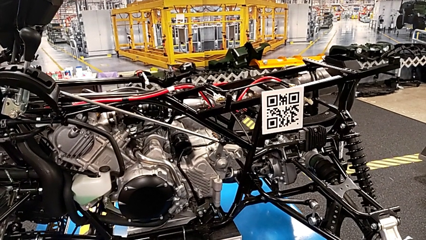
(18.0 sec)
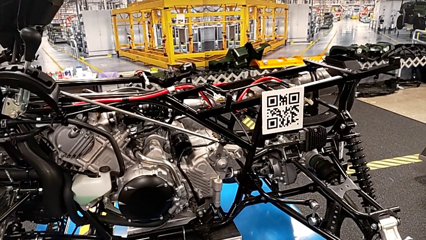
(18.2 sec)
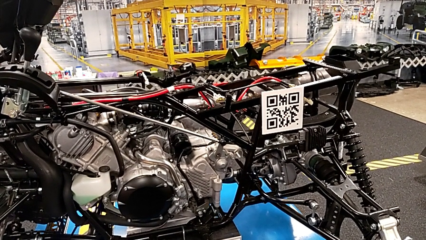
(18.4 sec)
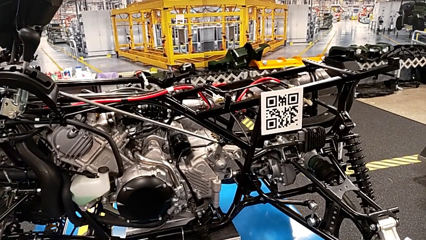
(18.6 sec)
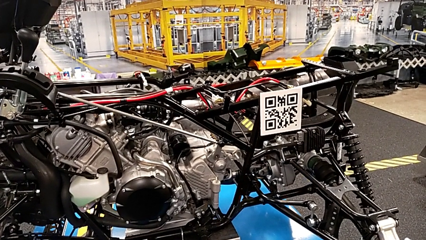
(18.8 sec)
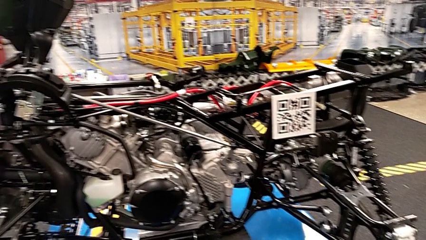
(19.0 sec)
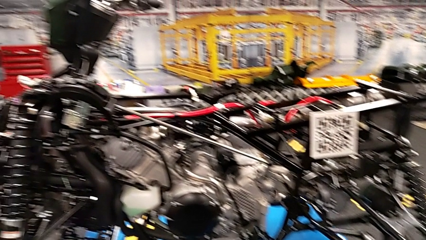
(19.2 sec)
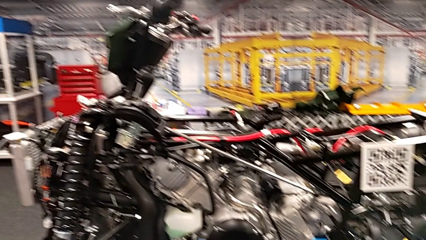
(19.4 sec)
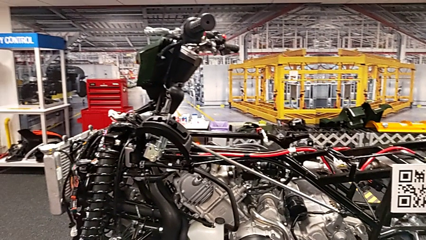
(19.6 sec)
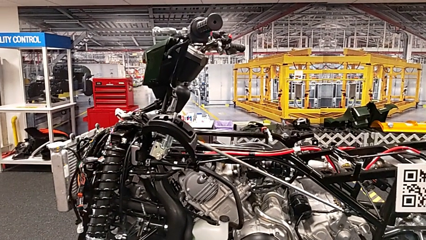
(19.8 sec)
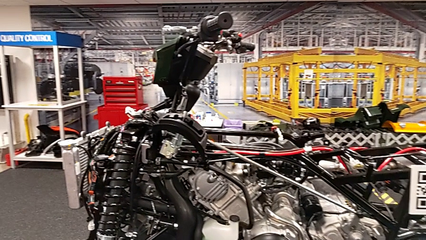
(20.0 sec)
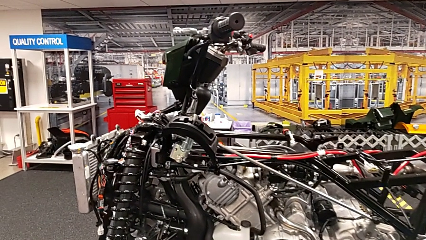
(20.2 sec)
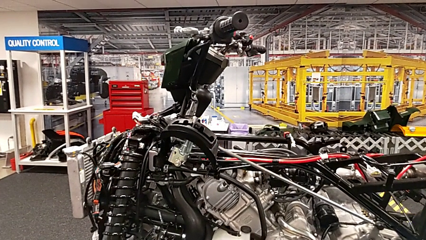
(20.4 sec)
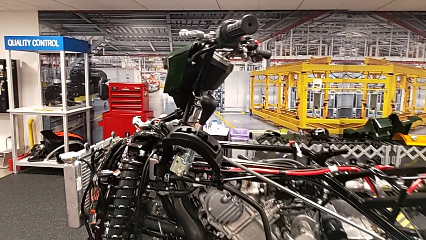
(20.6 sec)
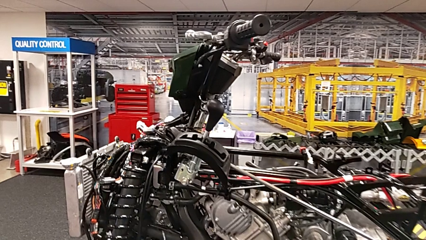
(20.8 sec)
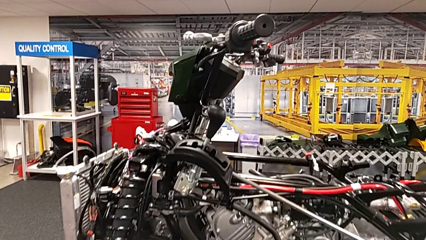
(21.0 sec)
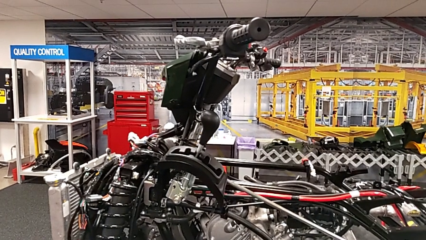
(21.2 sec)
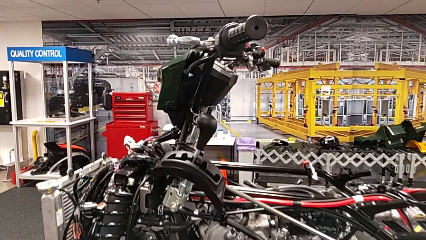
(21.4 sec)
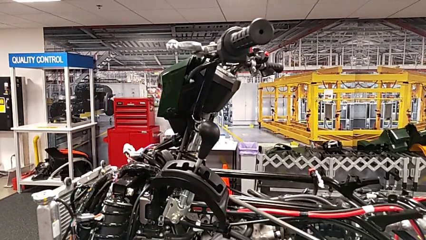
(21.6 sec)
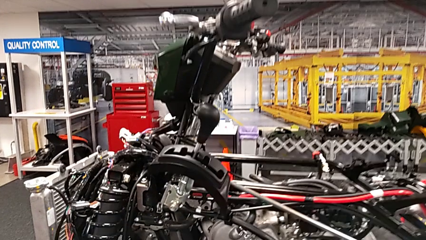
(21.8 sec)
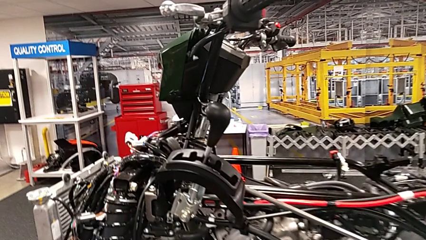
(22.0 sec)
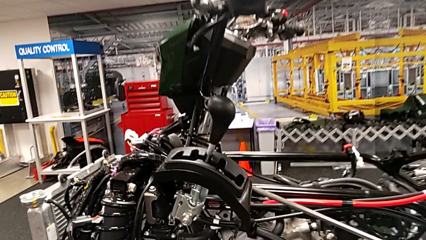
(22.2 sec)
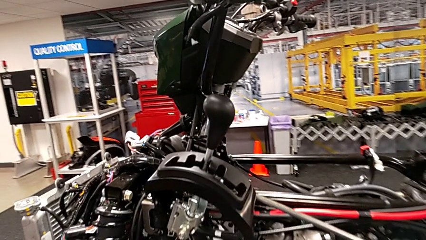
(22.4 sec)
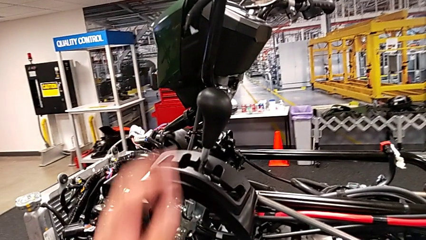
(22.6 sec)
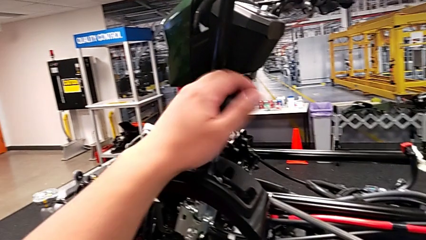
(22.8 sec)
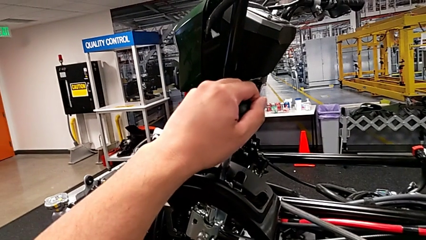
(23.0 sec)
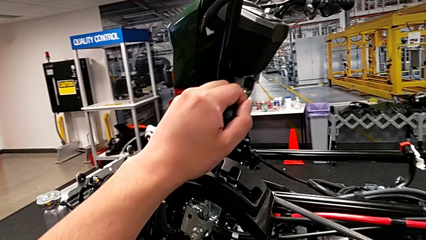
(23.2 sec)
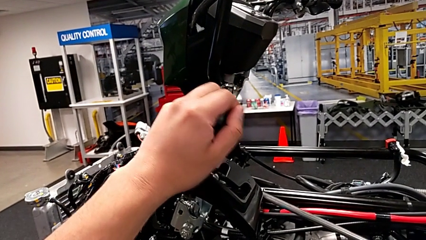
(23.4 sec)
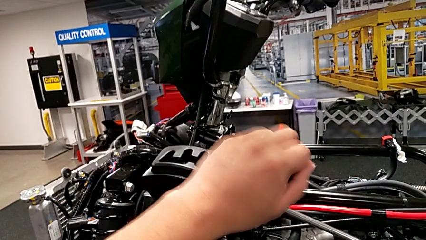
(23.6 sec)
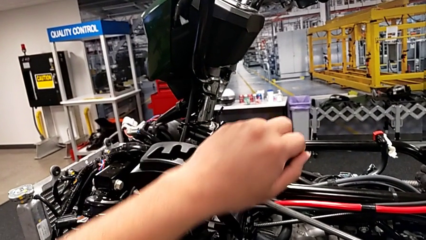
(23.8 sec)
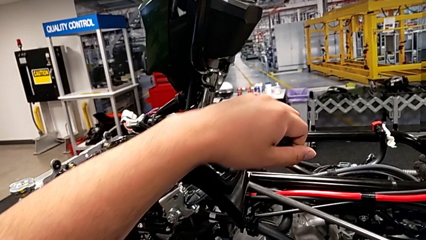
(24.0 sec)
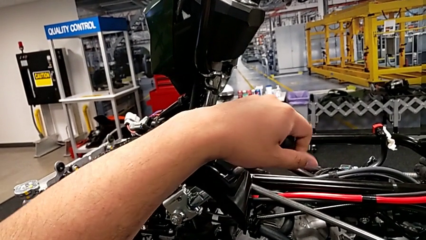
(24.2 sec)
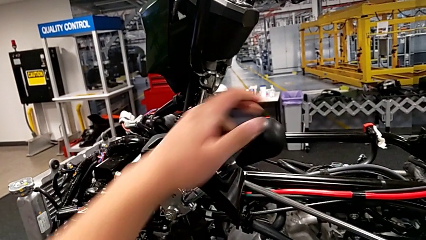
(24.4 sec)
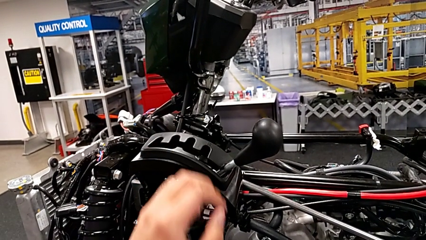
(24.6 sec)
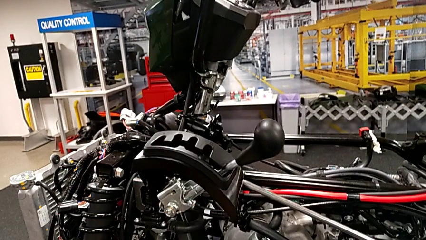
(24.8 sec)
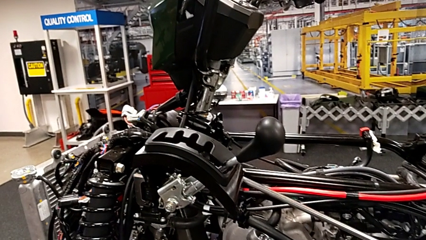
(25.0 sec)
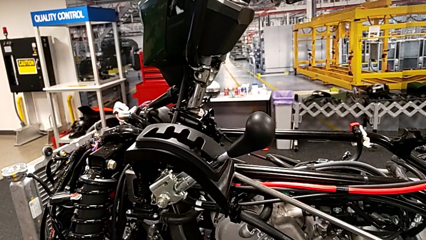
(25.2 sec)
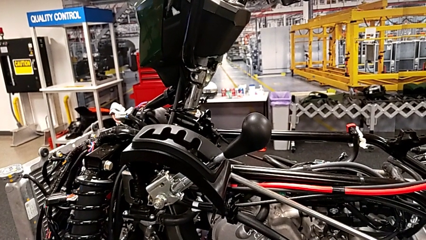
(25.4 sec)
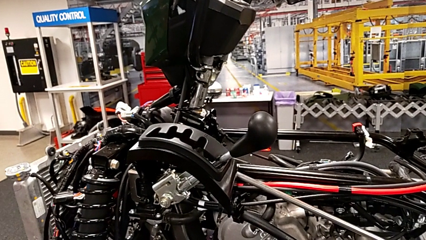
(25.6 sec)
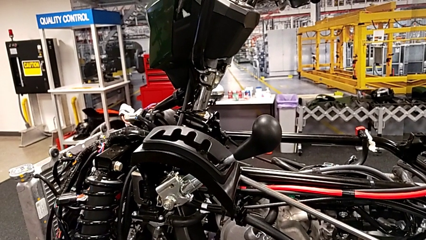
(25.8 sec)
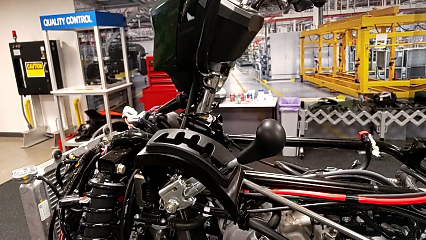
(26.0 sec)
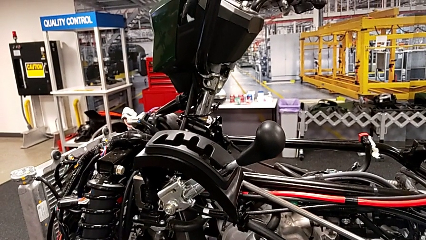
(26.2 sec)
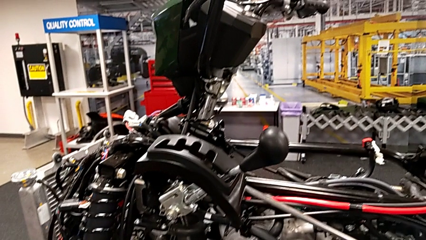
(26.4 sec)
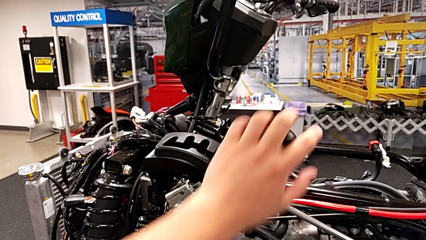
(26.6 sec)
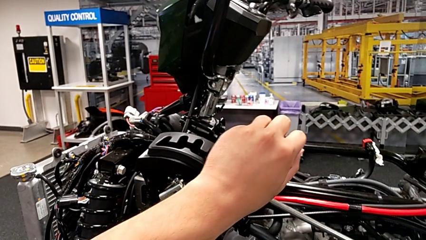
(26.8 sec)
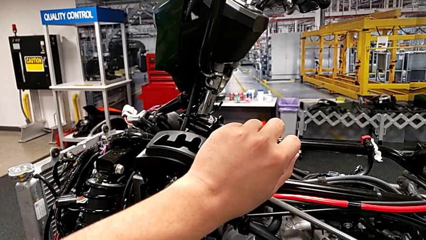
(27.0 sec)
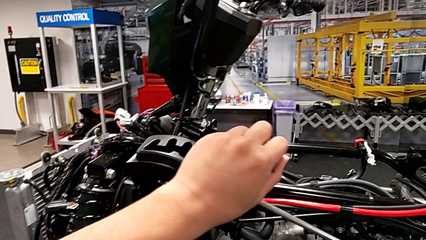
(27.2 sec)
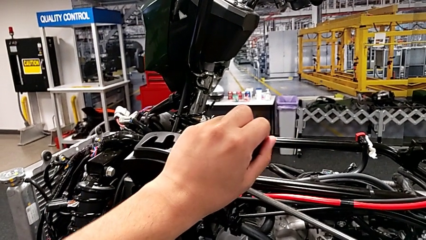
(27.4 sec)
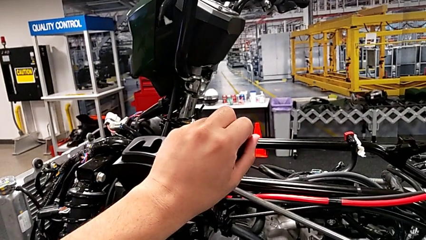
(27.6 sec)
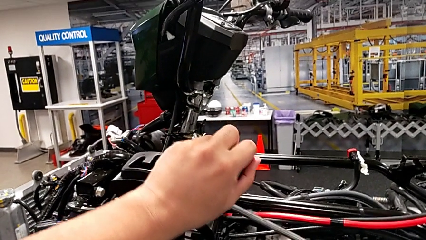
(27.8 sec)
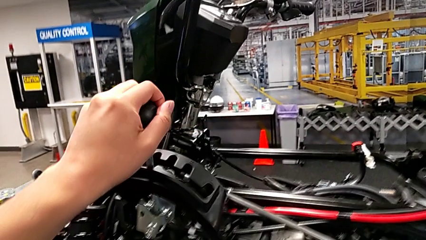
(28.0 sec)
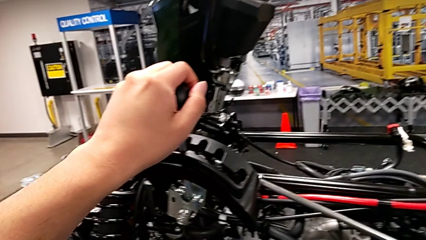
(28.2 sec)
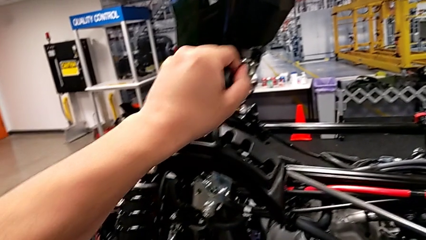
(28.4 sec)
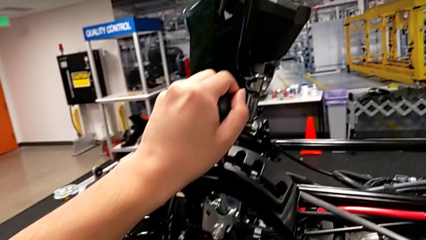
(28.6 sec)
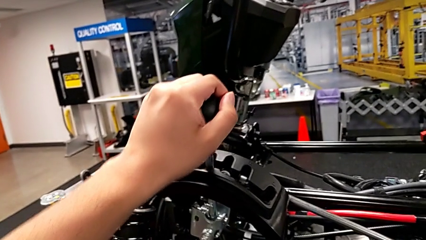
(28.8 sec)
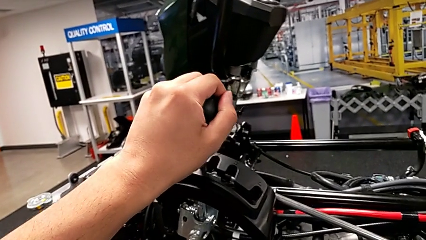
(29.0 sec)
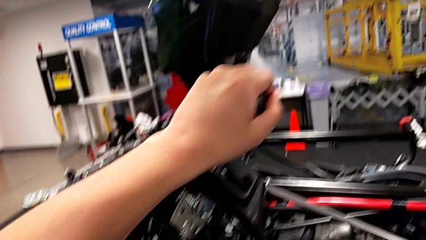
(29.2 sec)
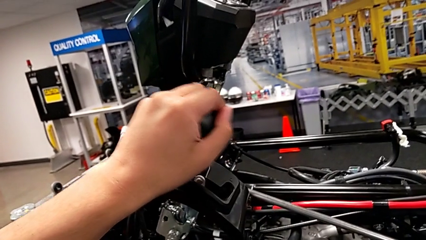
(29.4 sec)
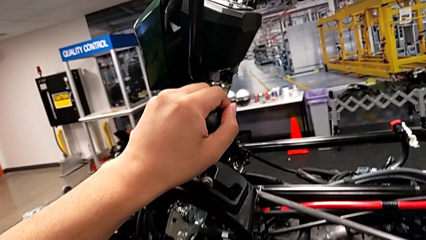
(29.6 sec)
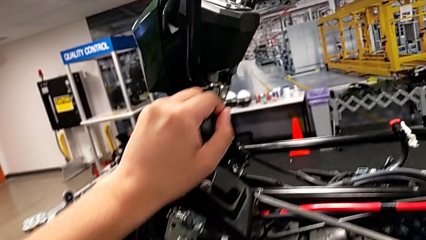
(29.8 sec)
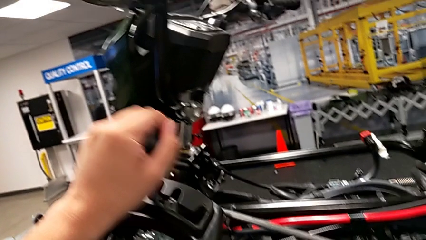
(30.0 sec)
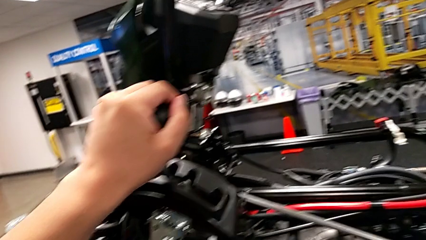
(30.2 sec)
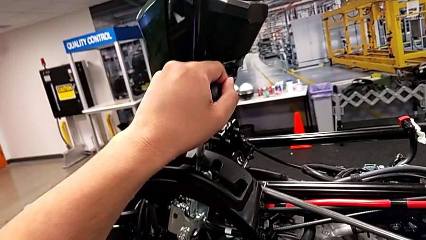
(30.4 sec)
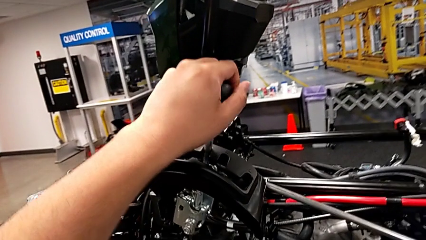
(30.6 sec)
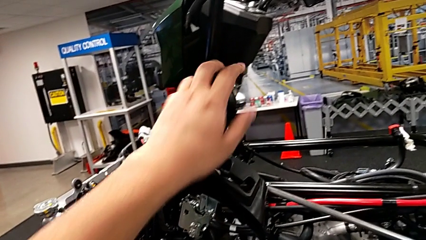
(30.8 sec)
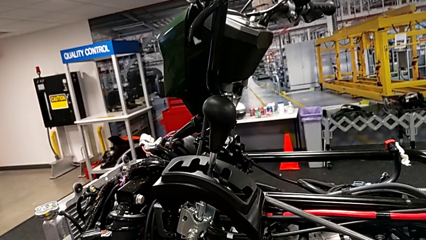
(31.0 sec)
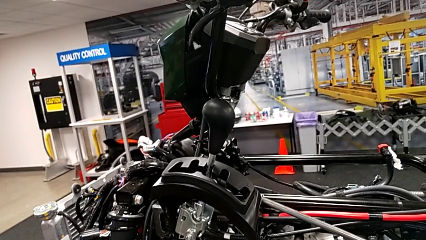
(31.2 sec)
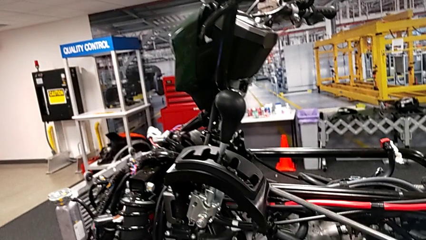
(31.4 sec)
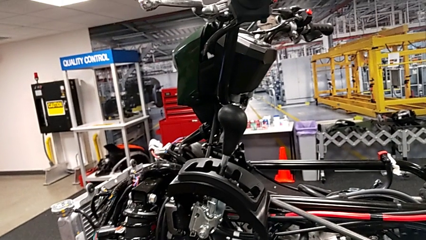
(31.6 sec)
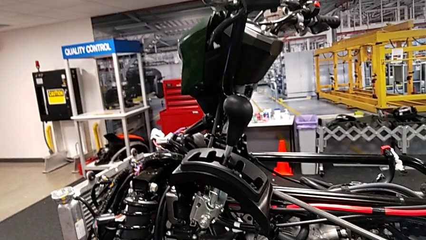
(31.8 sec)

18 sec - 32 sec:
The camera wearer slides the lever. They shift the position lever and shift the lever.

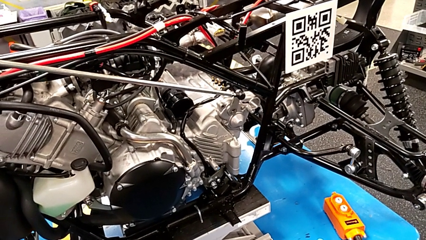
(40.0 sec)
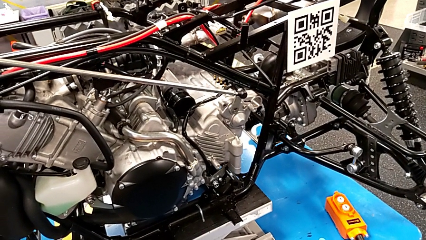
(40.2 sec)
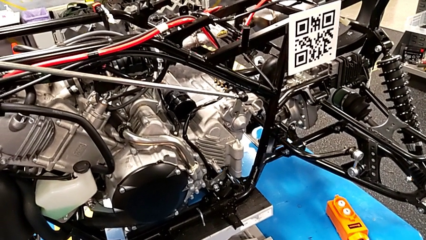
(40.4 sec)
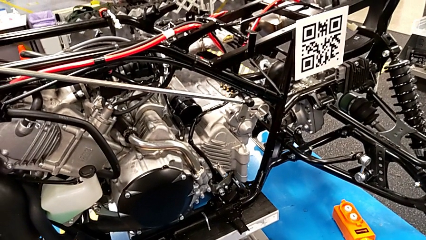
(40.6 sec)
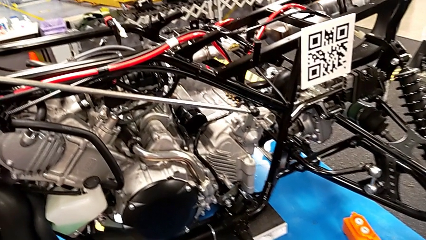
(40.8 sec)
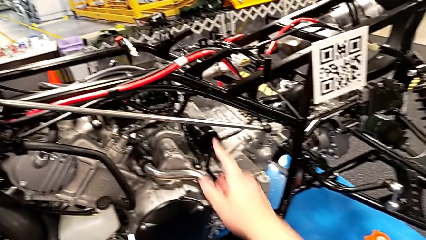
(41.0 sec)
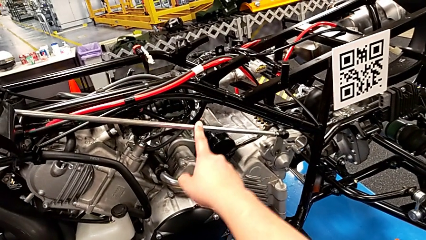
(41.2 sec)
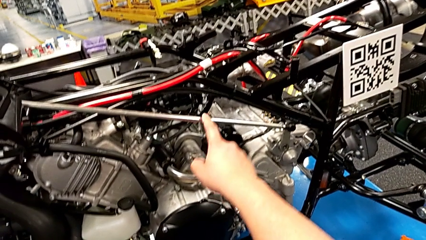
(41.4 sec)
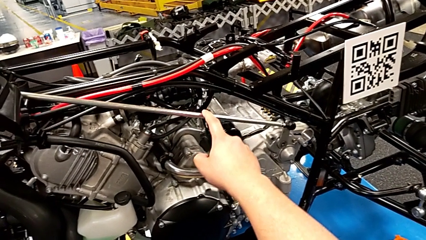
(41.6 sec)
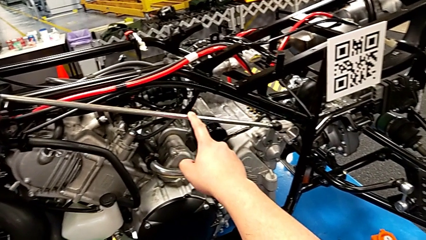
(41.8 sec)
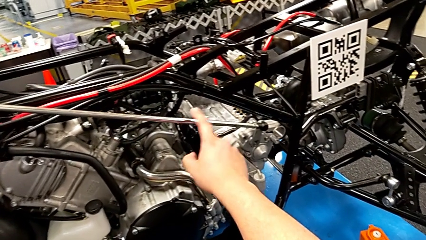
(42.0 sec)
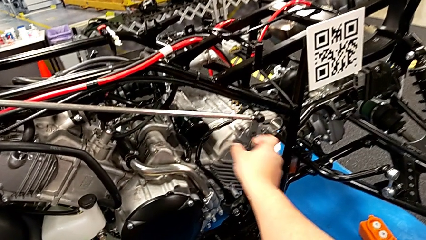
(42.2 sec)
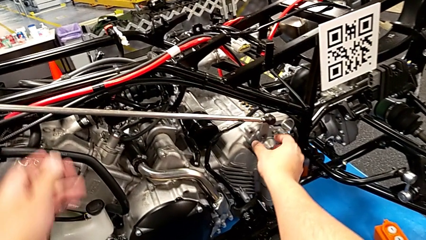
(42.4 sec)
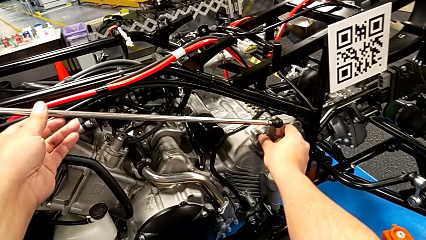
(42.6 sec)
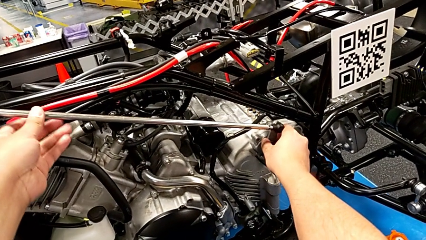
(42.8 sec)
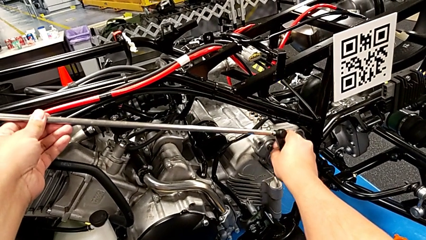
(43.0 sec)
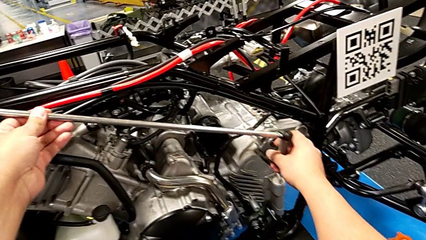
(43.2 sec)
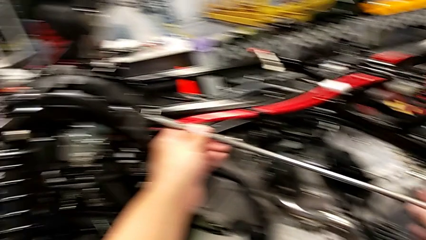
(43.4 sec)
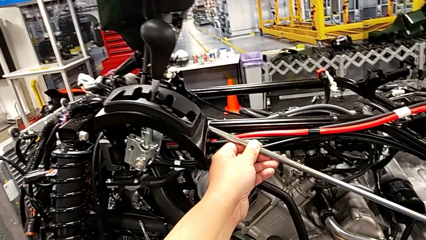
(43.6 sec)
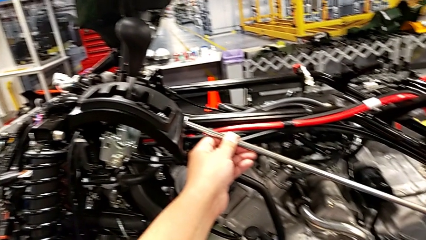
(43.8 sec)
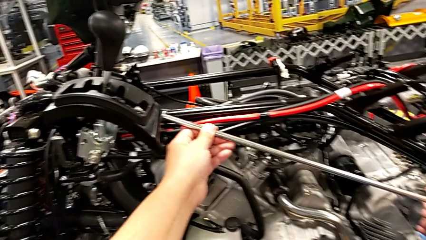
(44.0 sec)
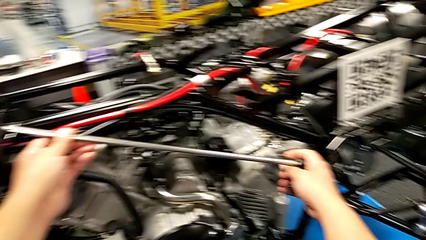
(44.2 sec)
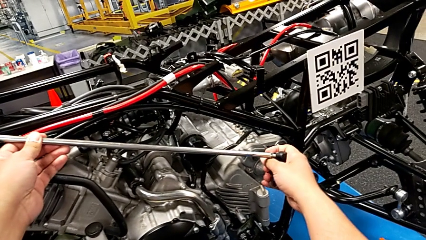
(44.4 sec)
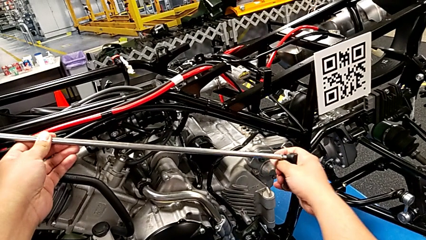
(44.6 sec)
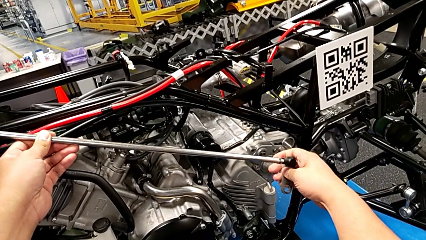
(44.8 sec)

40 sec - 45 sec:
The camera wearer is assembling the shift_arm. They touch the large shift arm and withdraw it.
